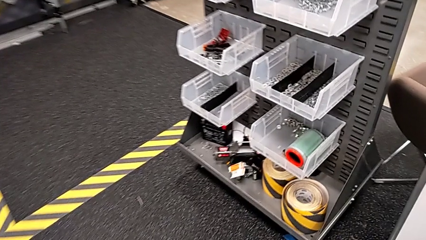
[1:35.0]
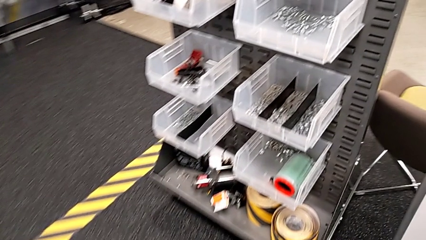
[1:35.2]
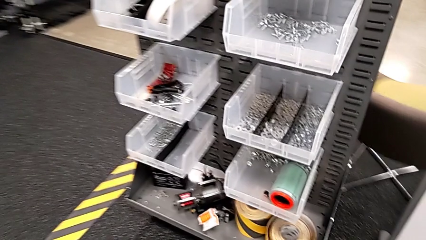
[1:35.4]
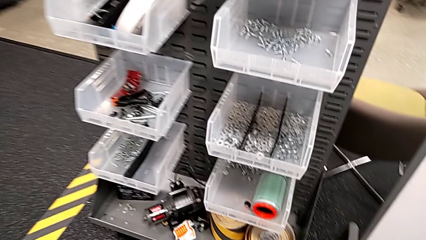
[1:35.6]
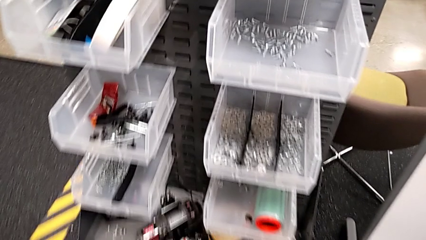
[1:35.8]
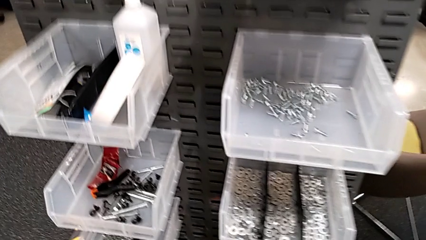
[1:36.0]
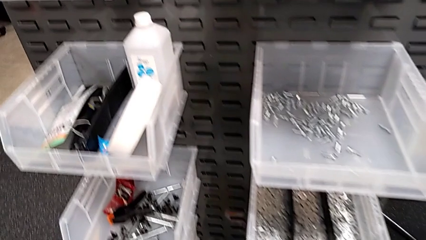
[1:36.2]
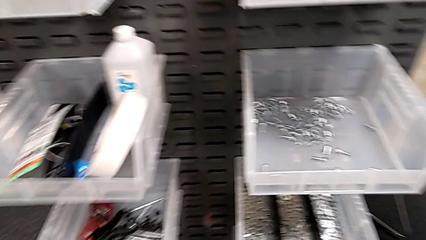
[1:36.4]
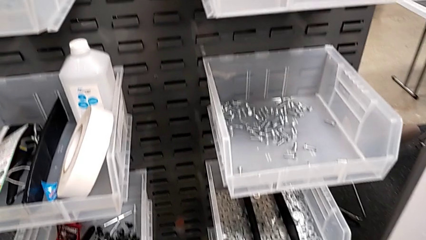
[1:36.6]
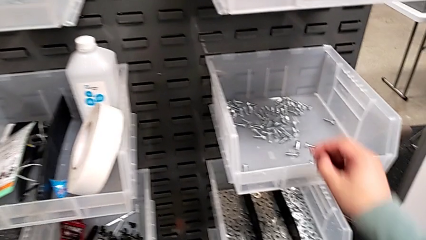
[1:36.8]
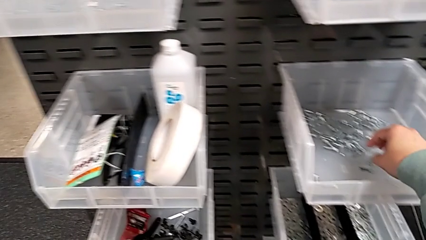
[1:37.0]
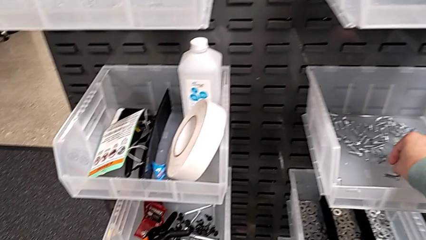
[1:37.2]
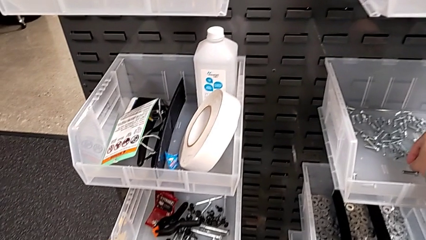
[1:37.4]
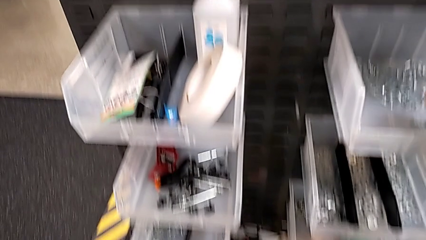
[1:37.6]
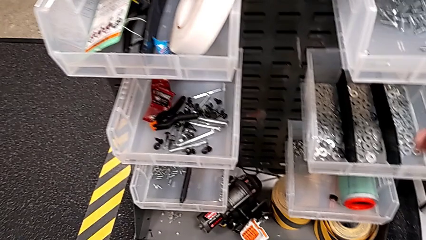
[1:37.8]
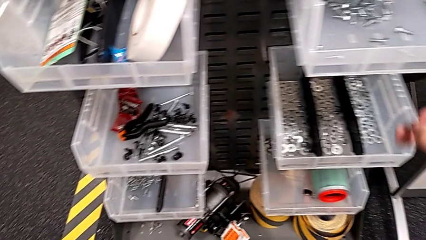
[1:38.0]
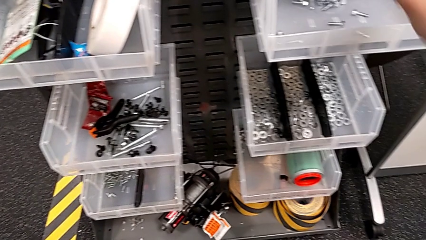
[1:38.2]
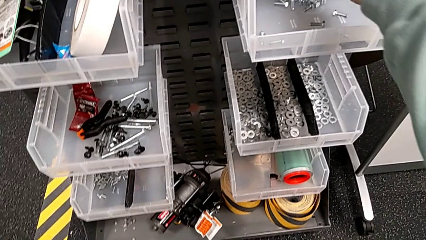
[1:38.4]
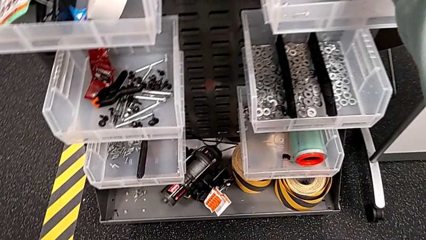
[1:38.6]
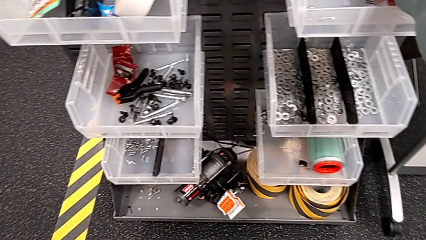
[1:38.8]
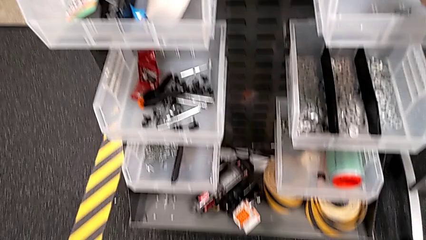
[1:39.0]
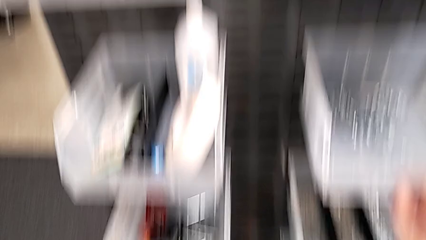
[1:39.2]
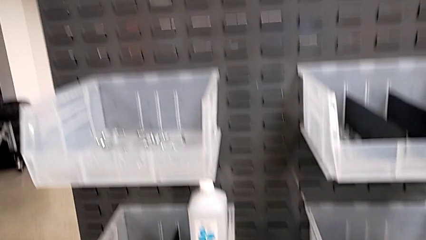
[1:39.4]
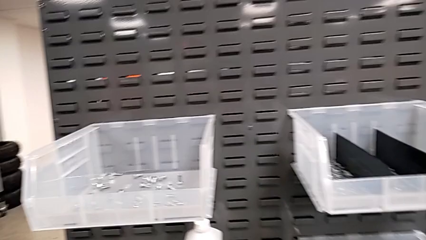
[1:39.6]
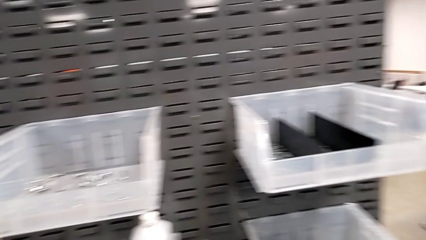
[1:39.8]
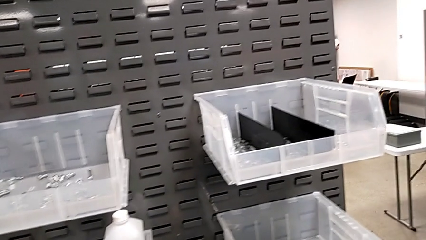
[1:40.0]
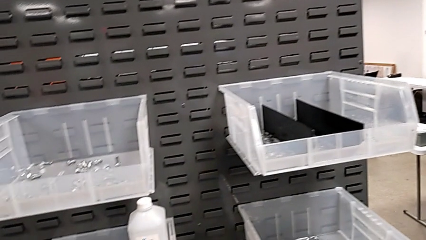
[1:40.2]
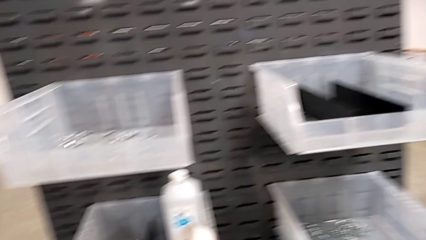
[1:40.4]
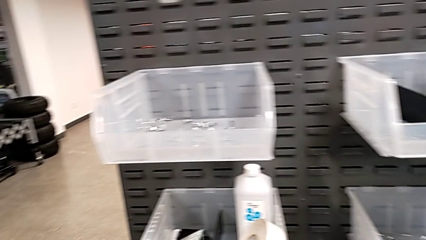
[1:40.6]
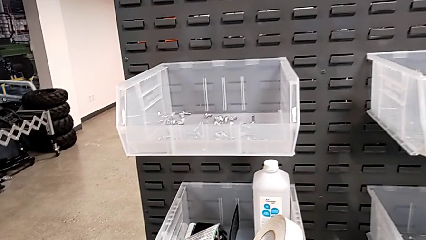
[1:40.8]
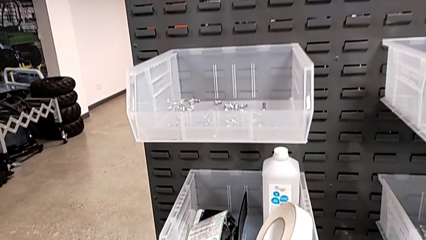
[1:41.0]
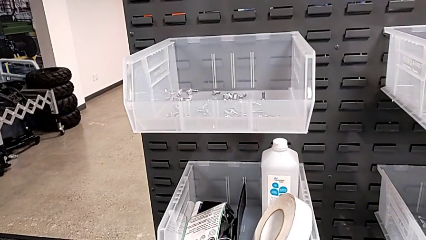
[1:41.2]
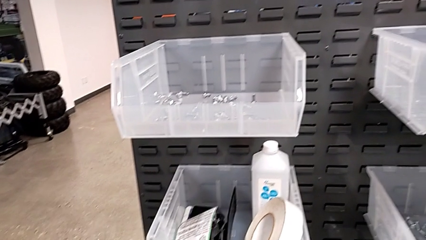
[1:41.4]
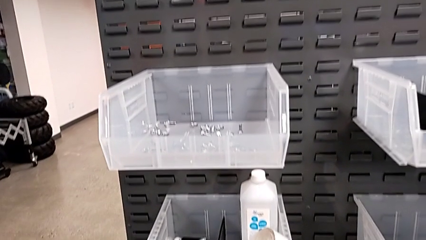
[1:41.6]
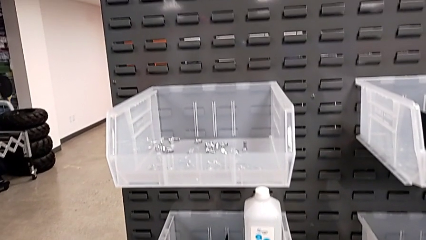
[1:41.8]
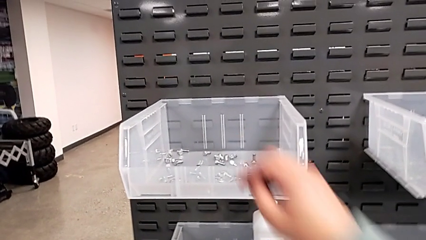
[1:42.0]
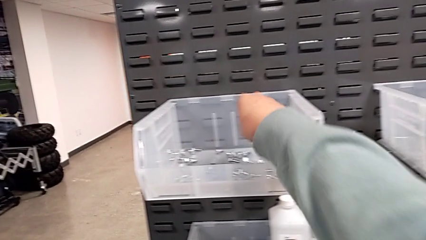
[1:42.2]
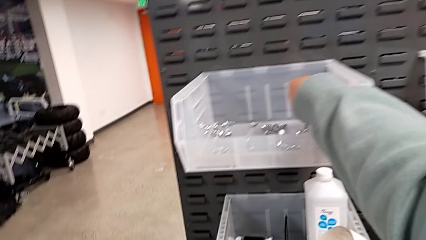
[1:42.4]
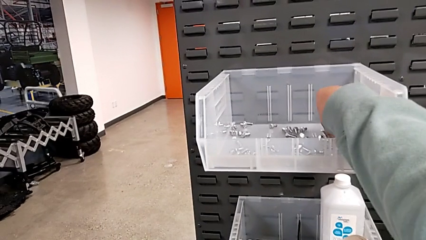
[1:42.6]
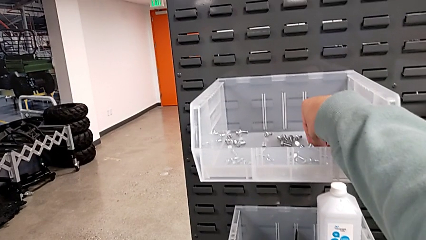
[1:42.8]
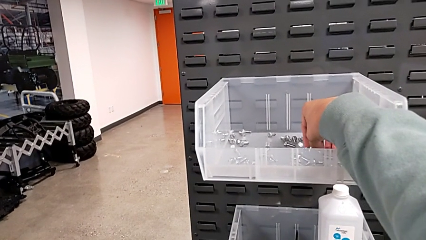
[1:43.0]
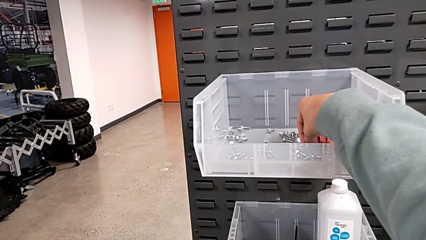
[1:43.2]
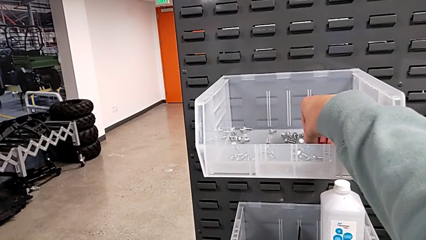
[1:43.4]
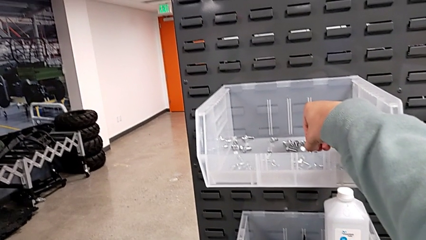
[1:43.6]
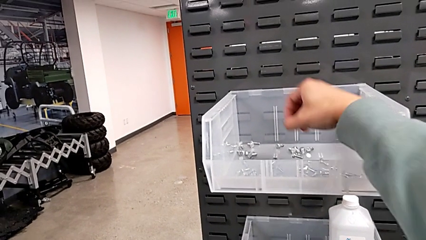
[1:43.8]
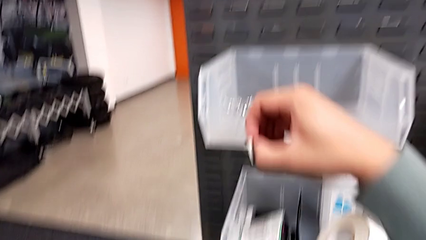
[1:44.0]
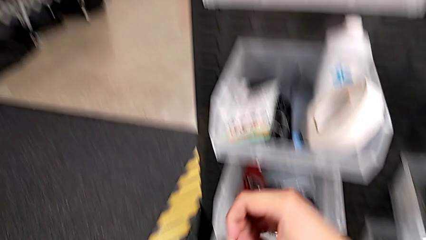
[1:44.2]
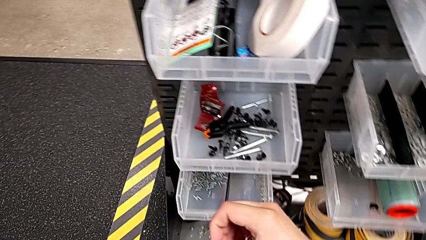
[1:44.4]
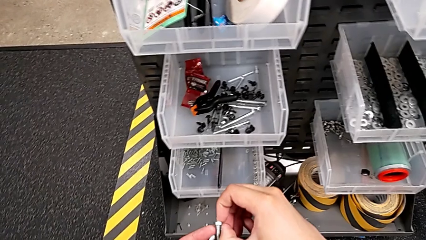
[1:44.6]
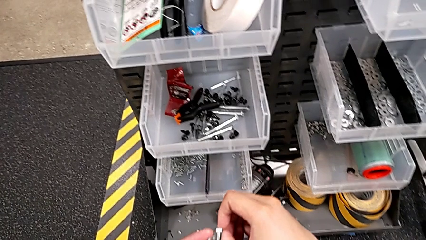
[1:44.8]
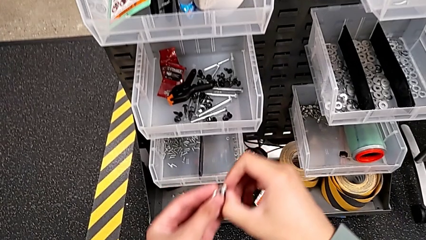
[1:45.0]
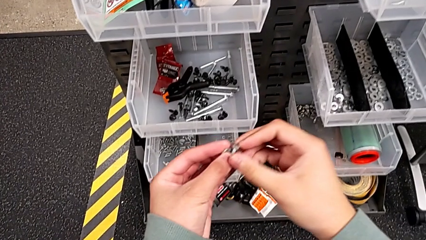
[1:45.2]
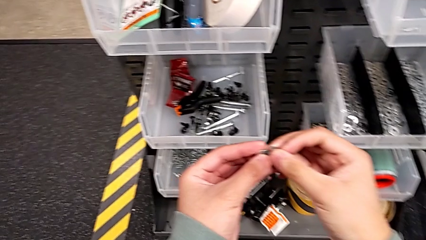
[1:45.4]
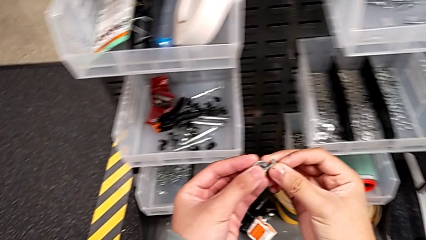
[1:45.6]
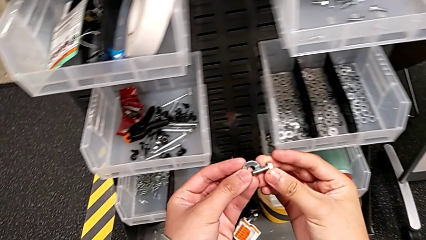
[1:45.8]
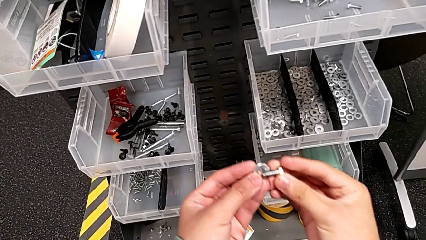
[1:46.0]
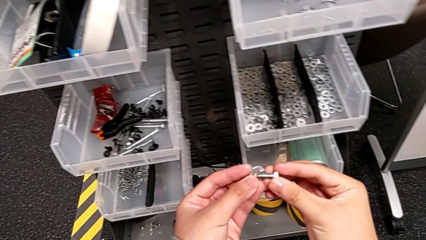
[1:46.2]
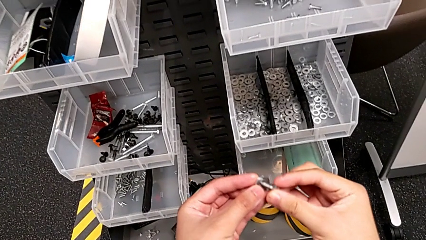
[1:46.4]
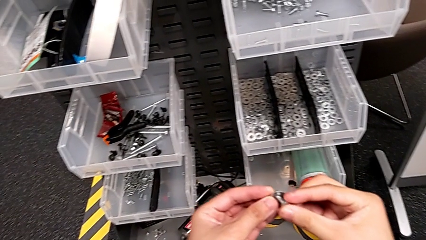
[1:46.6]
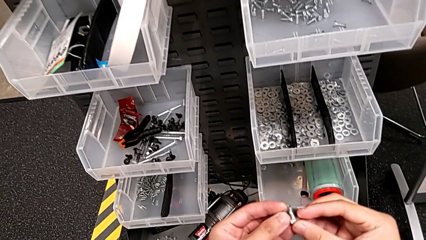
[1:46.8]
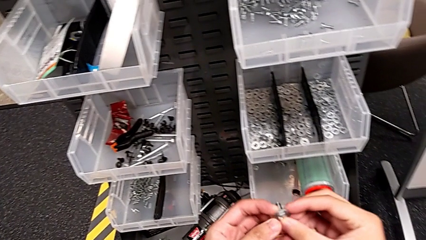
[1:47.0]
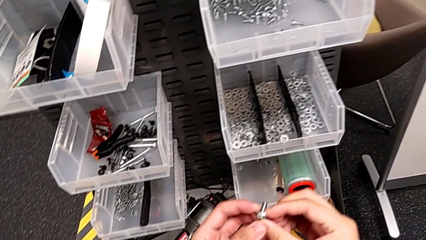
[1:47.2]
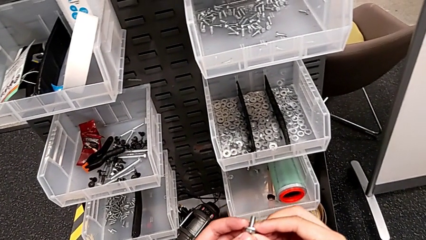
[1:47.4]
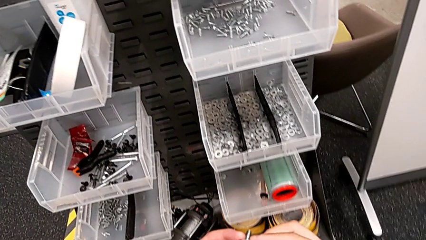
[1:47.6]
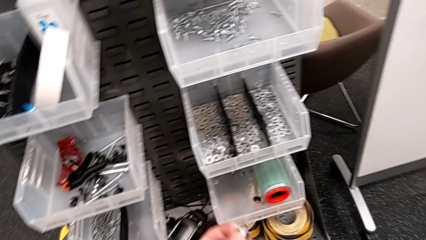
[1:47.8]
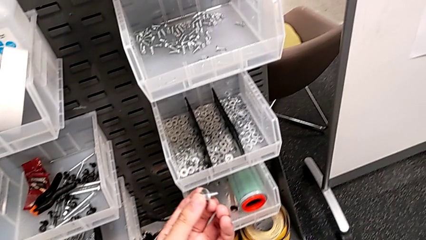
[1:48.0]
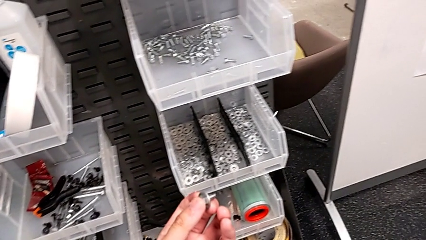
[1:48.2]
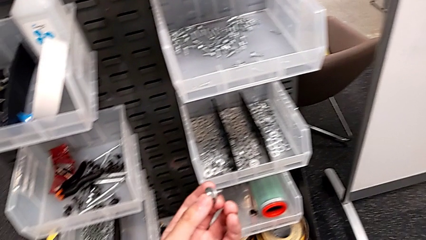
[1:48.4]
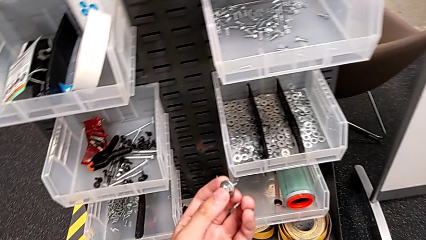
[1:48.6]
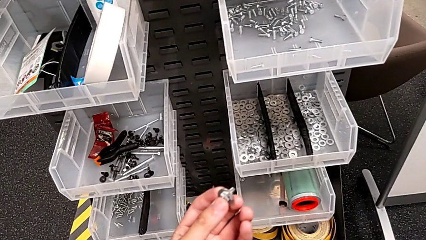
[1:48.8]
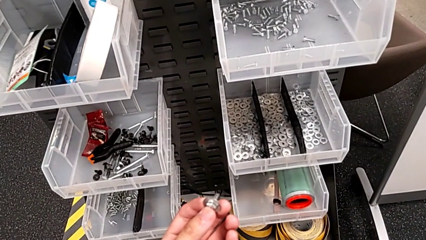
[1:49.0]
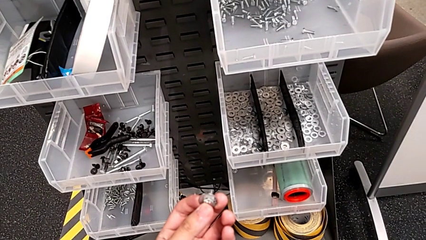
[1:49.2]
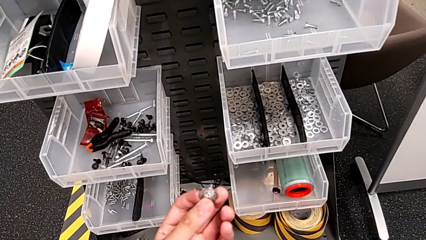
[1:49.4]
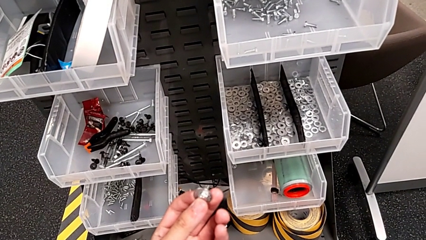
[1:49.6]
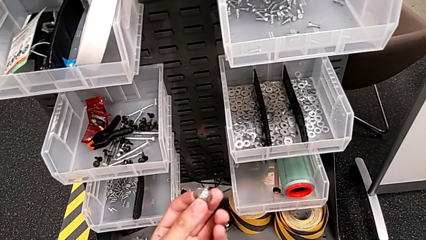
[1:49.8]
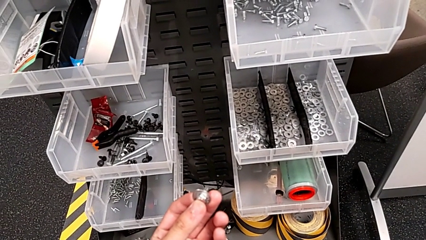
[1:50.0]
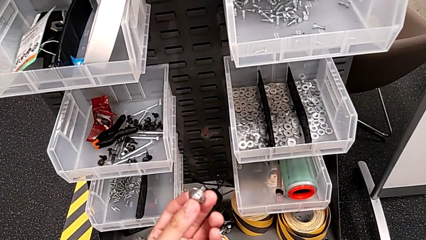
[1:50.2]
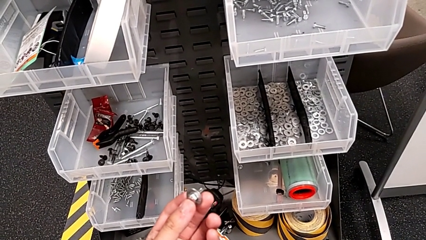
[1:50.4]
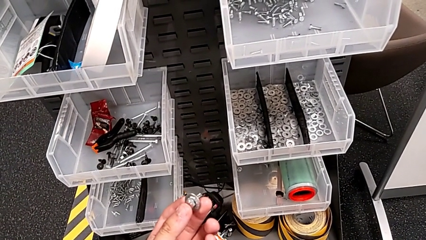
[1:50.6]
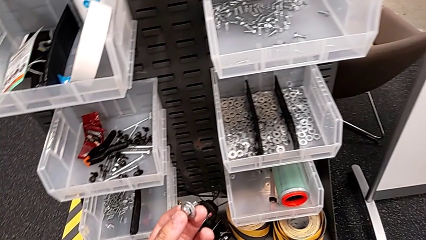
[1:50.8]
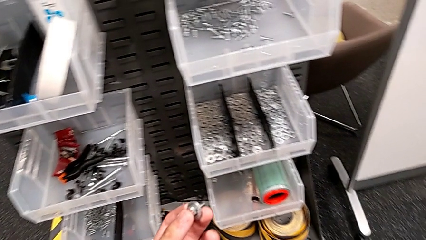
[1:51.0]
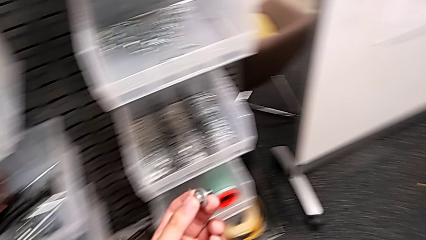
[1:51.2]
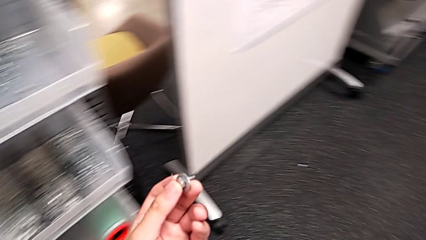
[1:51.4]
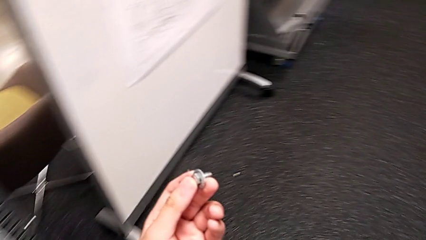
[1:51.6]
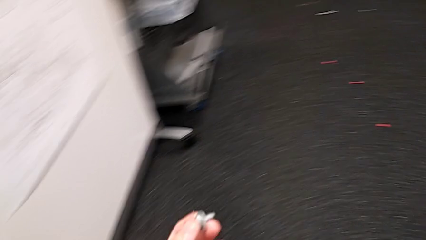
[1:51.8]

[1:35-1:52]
The camera wearer is grabbing a bolt. They wrongly grab the bolt, place it, grab the bolt, hold the washer, insert it and begin to hold the bolt.
